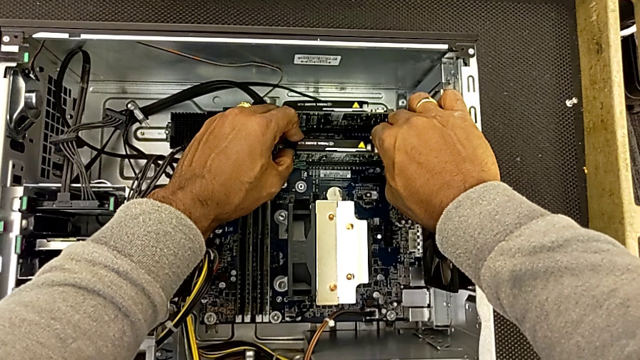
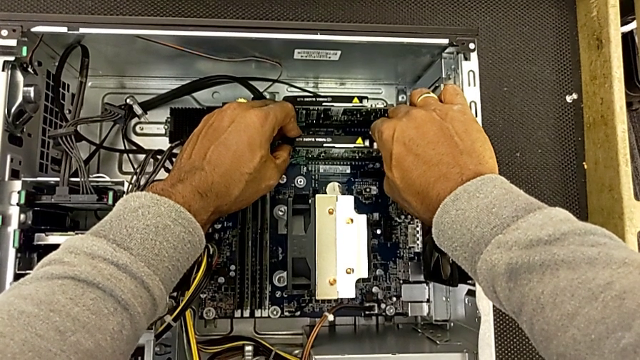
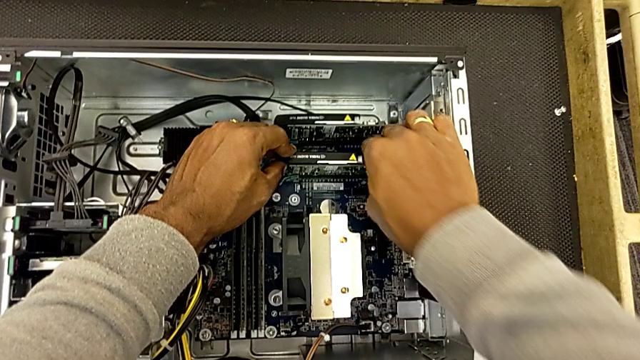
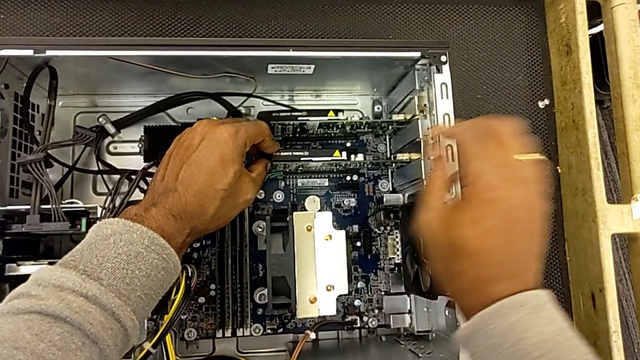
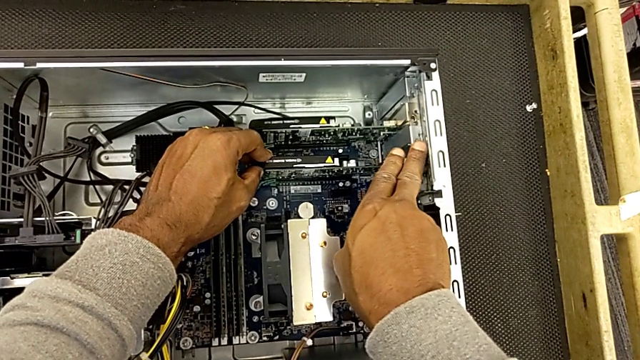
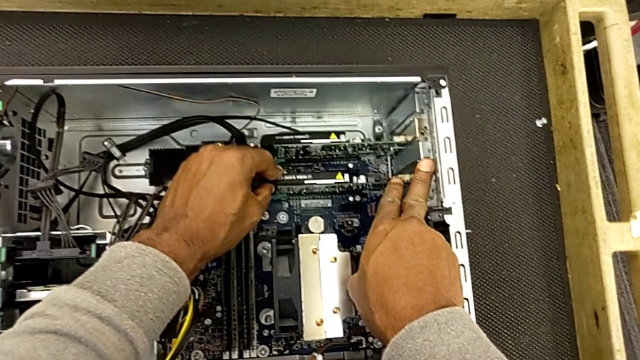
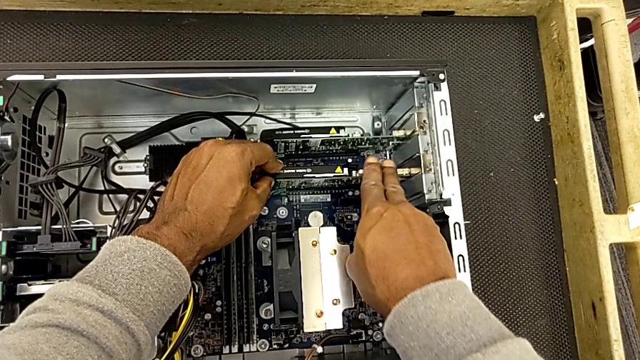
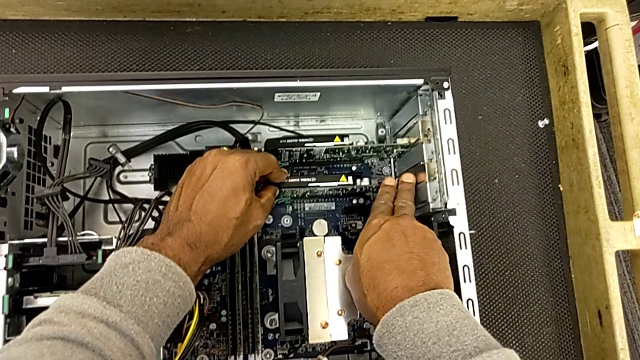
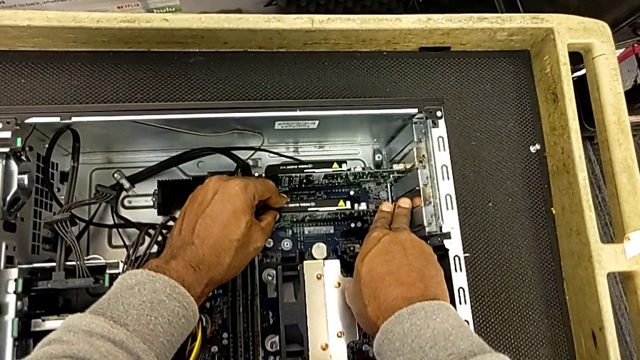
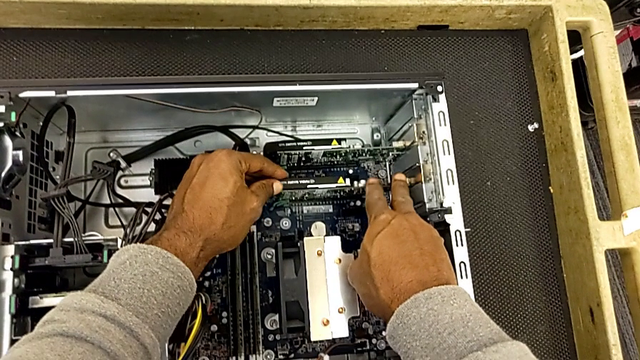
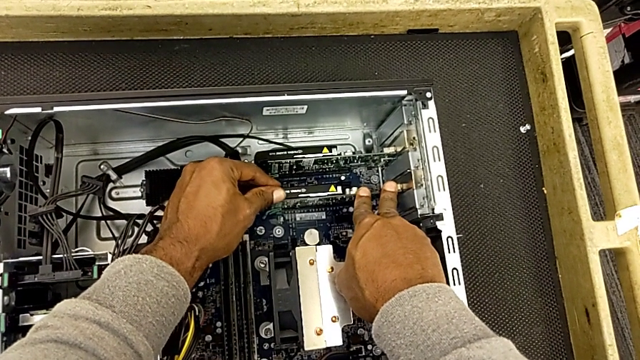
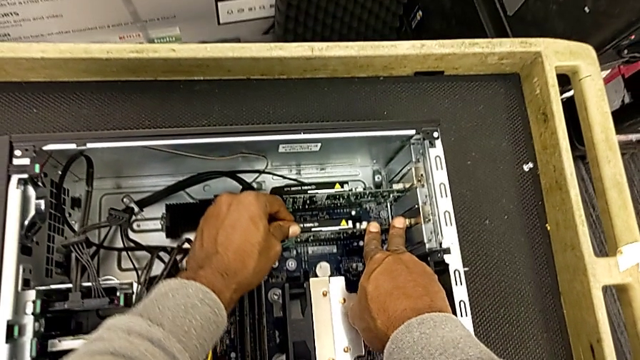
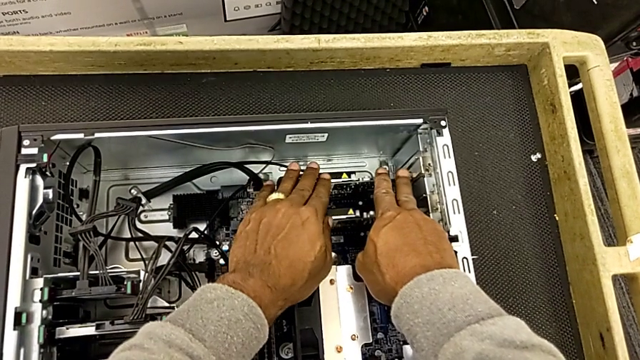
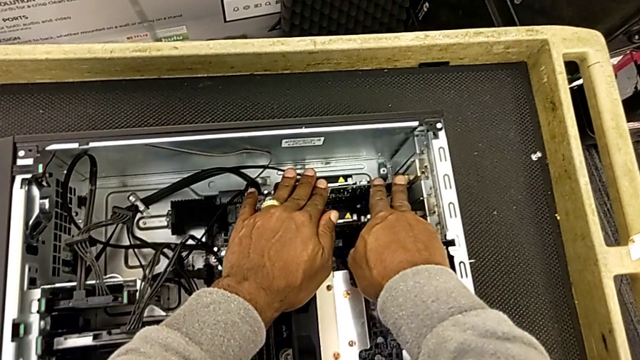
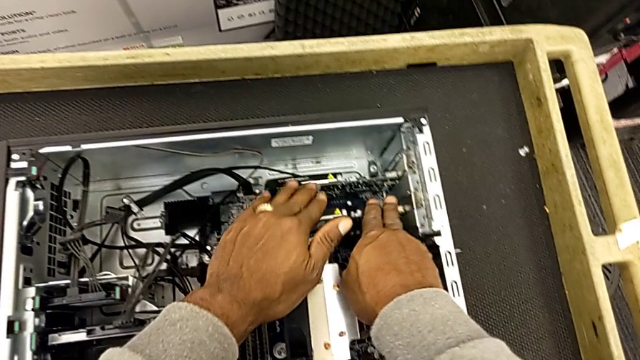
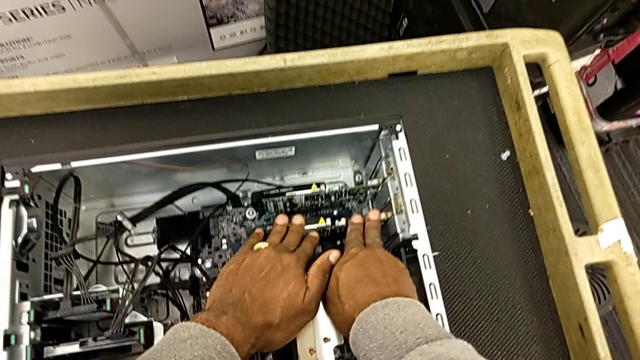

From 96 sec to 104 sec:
The camera wearer is inserting the RAM. They push the second RAM, push the RAM tab, push the second RAM, push the first RAM and push the second RAM.

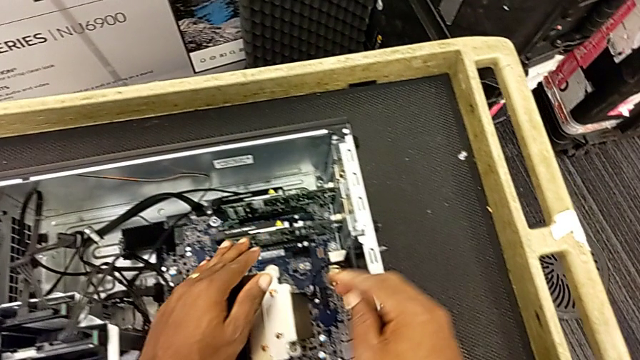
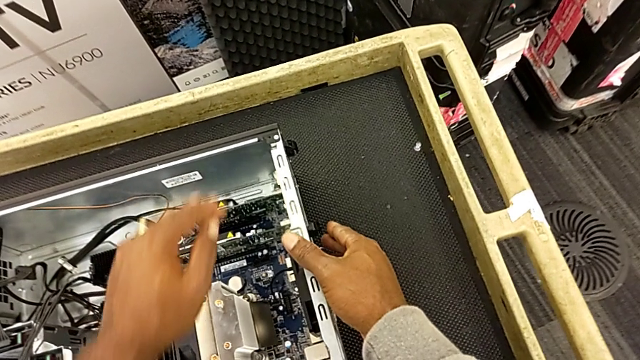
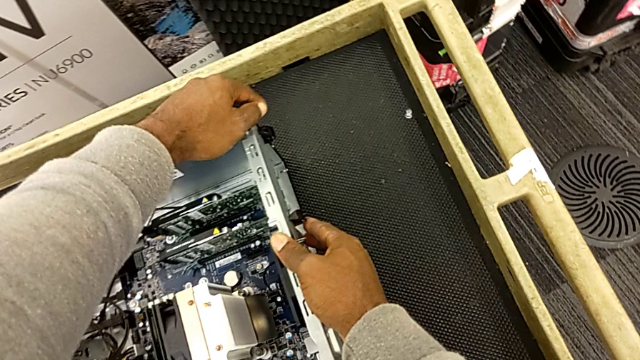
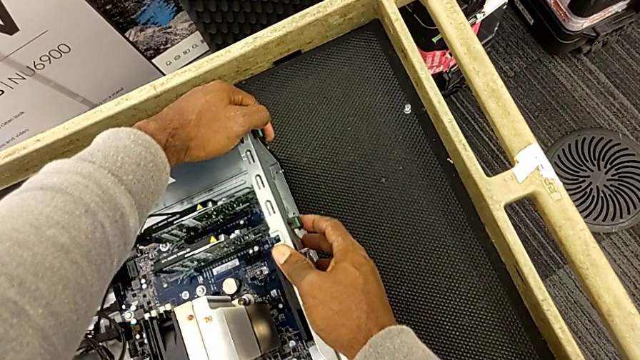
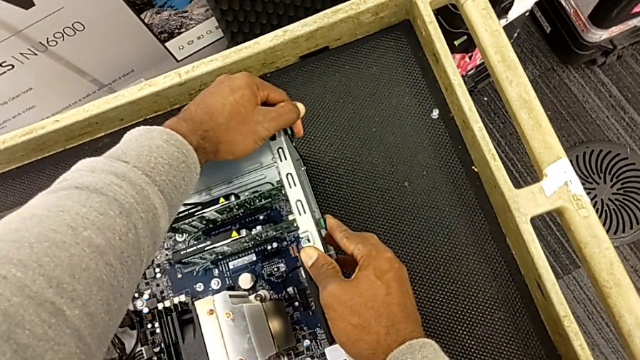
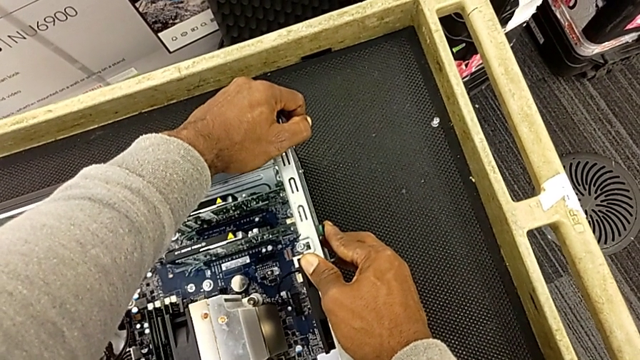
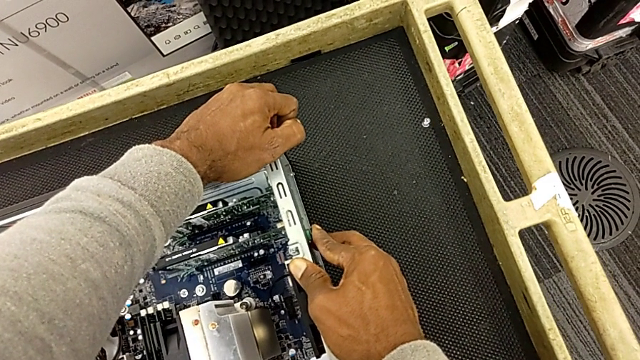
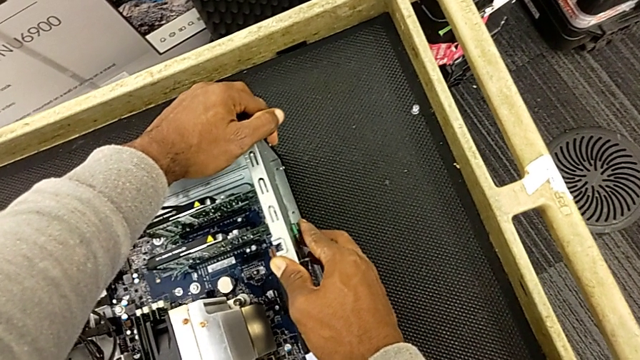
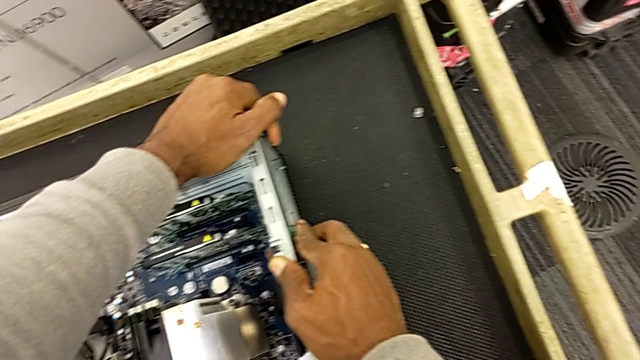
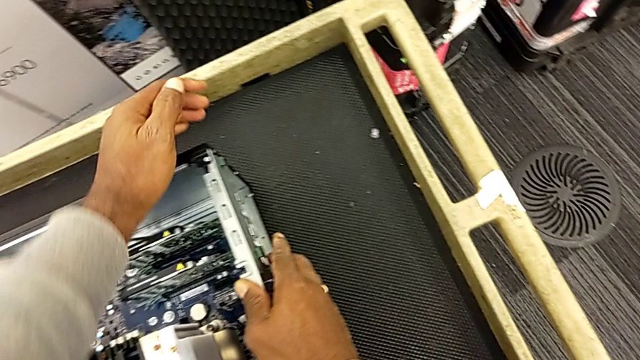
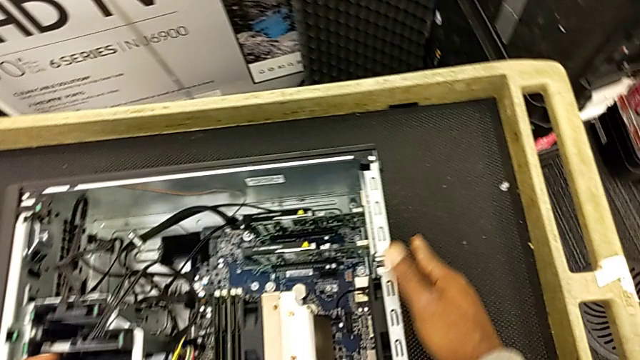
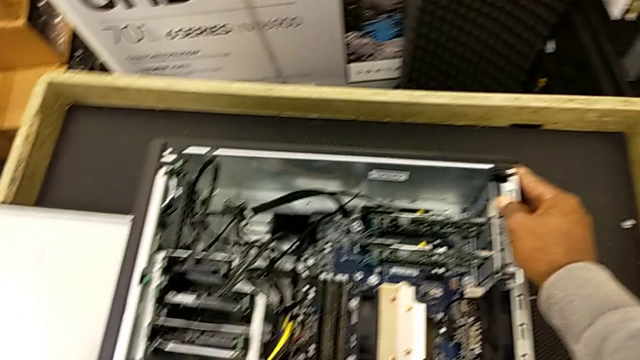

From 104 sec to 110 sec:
The camera wearer locks the computer tabs. They lock the computer tab, wrongly push it and press it.

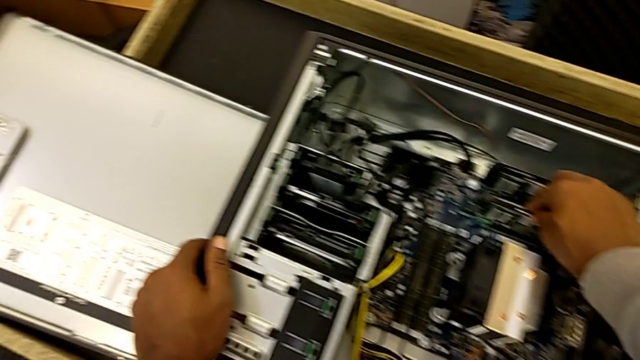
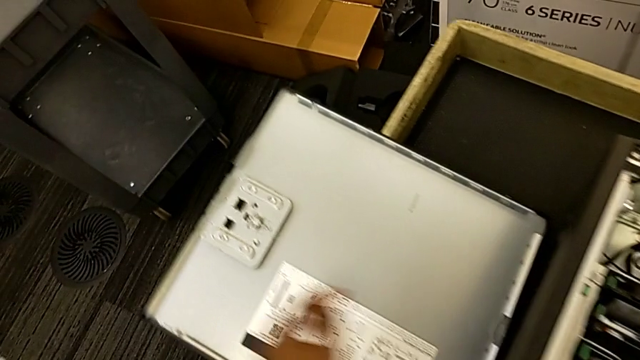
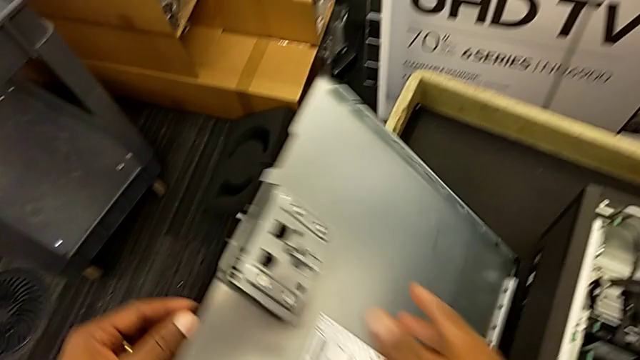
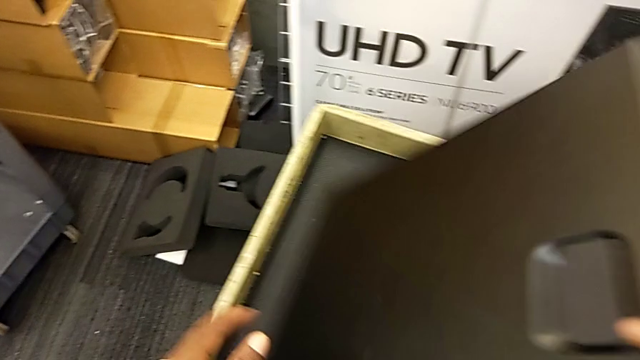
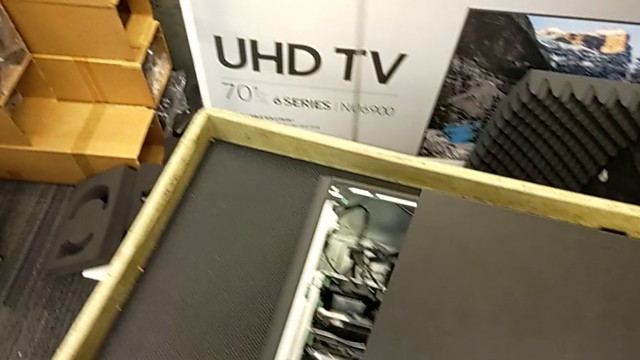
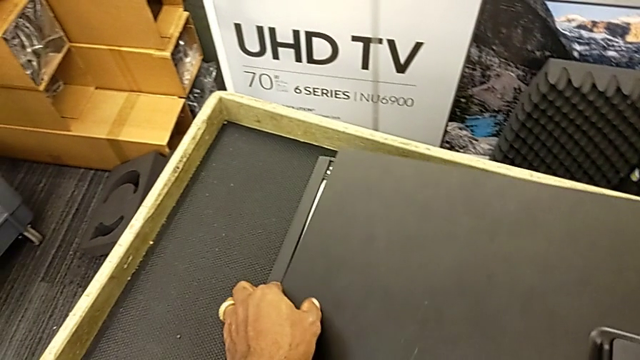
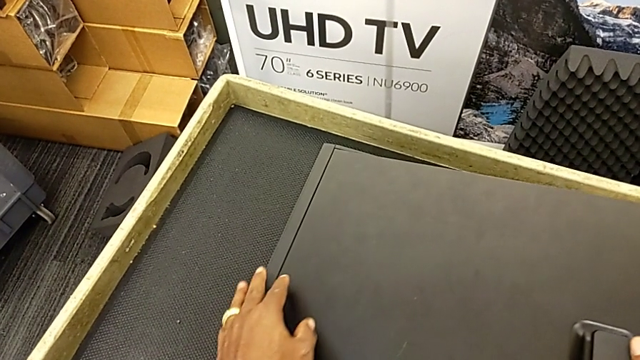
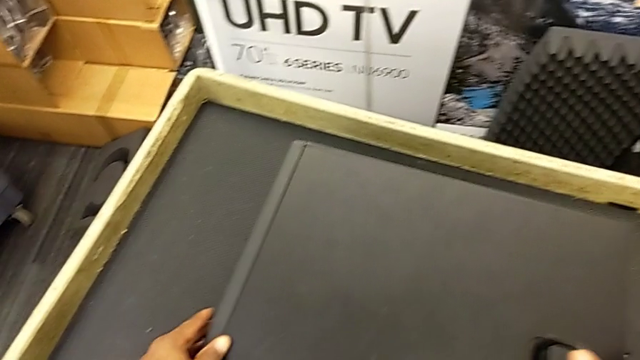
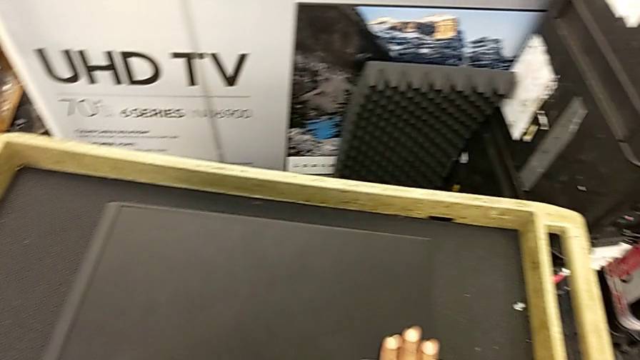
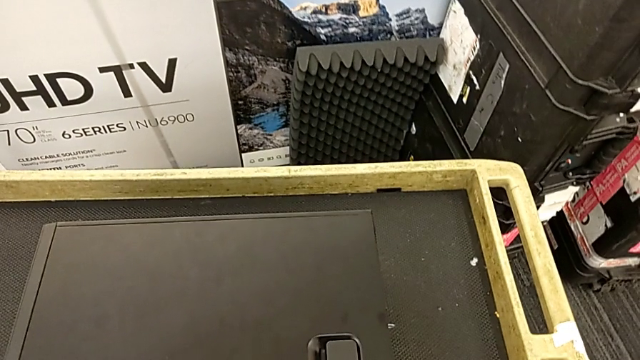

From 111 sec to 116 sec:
The camera wearer places the cover on the computer. They grab the cover, lift it, grab it and close it.

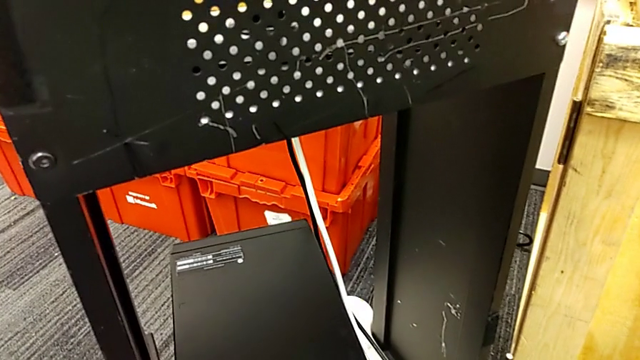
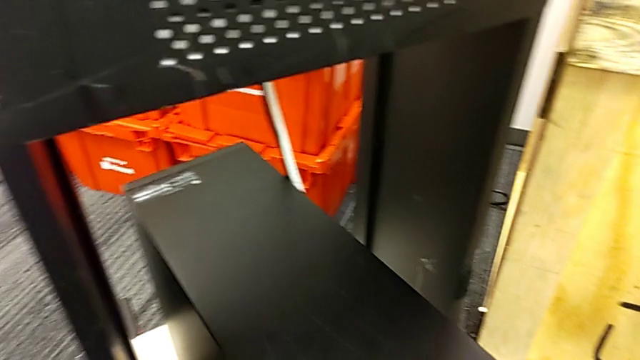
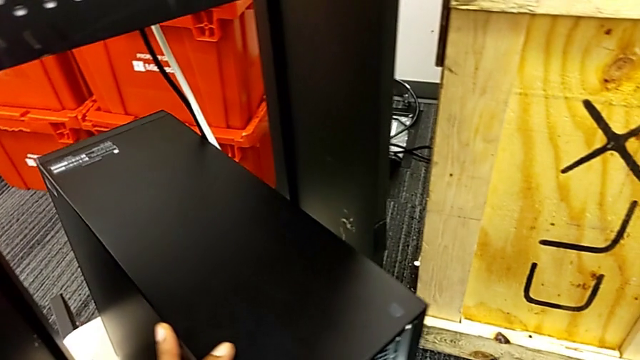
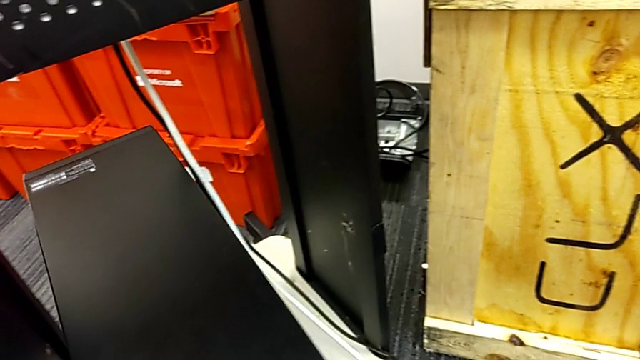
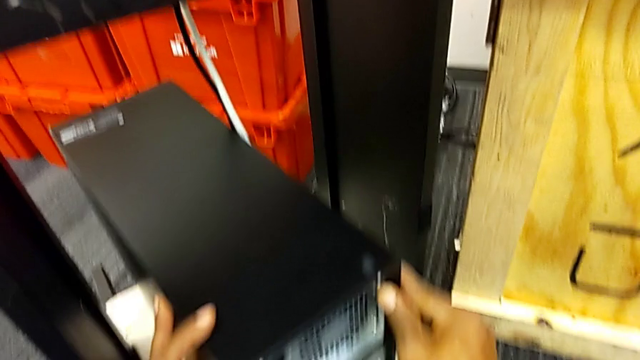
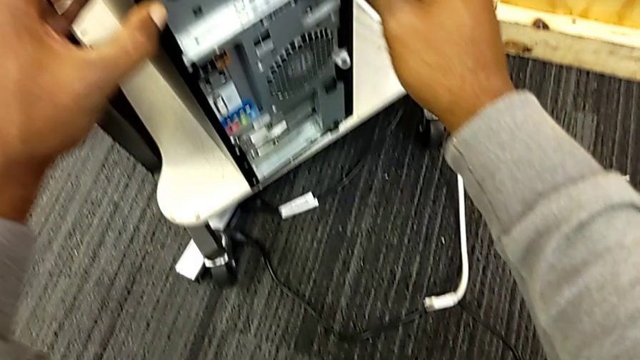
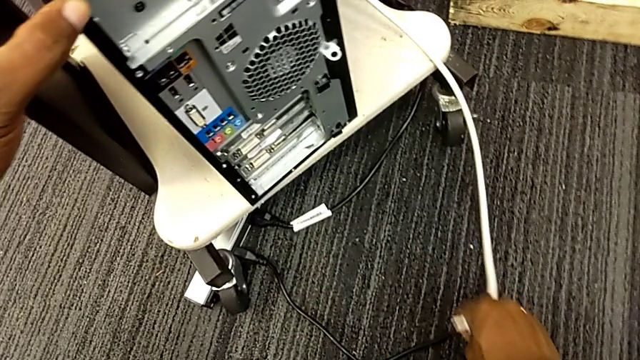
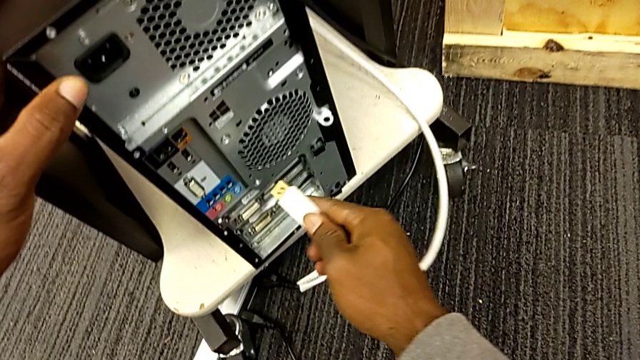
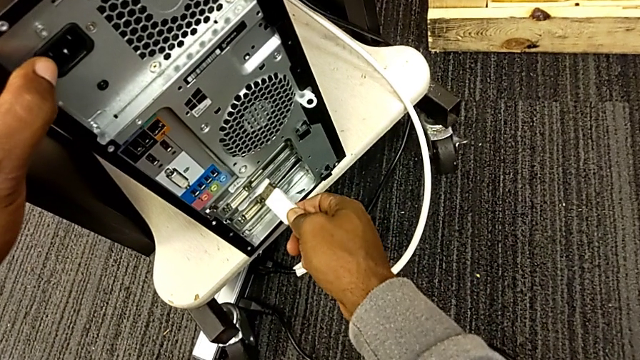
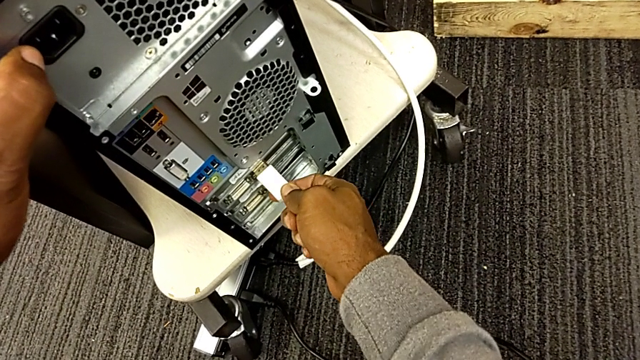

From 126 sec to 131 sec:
The camera wearer is plugging the computer tower. They place the computer tower and push it. They grab the HDMI cable twice and begin to assemble it.
